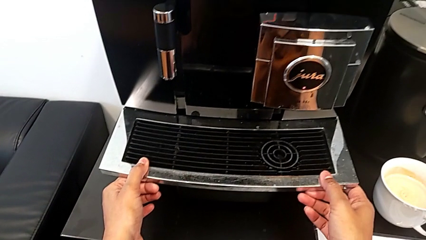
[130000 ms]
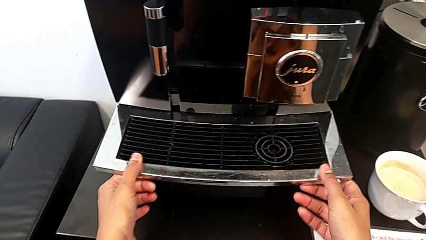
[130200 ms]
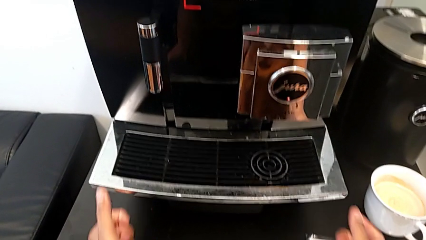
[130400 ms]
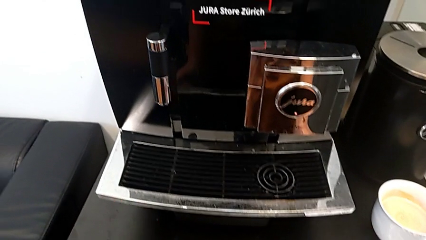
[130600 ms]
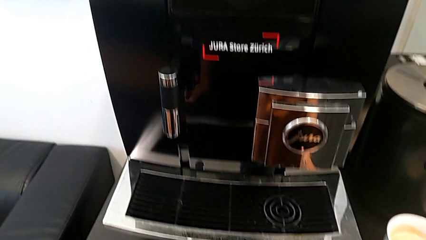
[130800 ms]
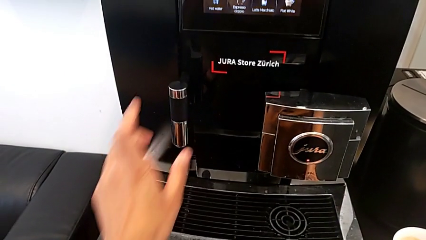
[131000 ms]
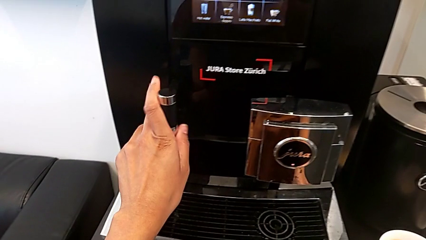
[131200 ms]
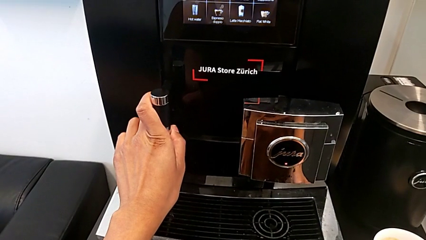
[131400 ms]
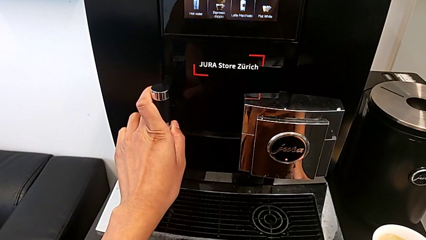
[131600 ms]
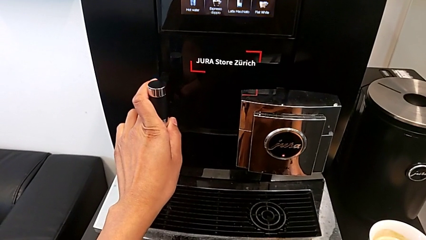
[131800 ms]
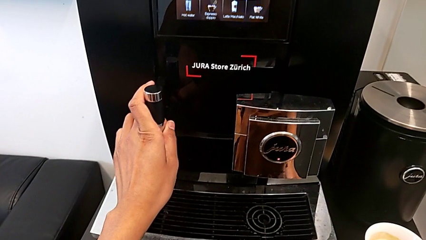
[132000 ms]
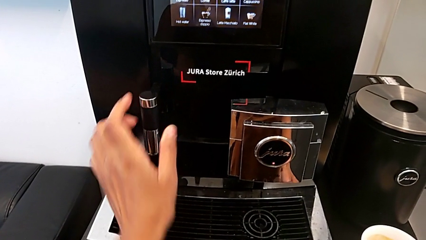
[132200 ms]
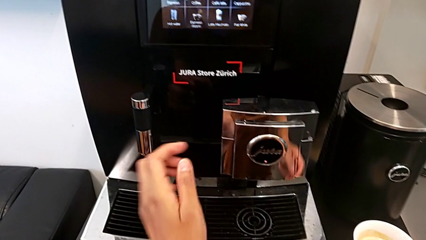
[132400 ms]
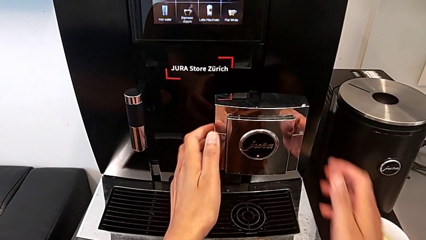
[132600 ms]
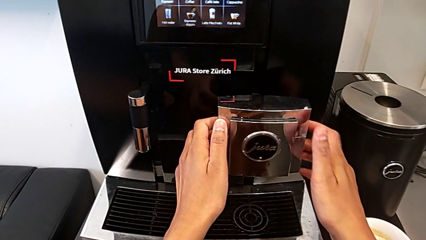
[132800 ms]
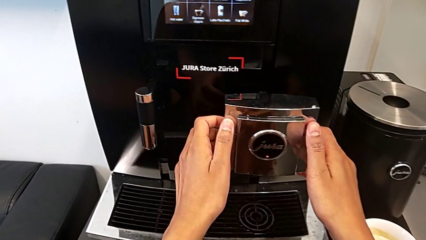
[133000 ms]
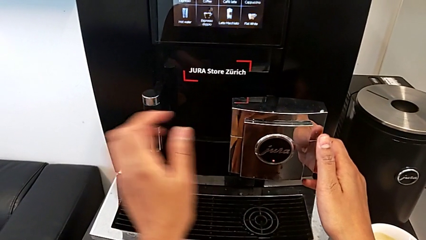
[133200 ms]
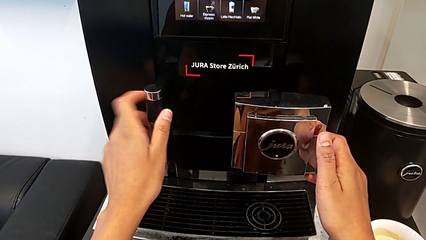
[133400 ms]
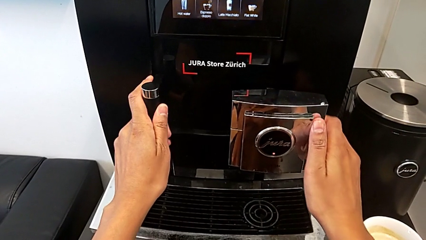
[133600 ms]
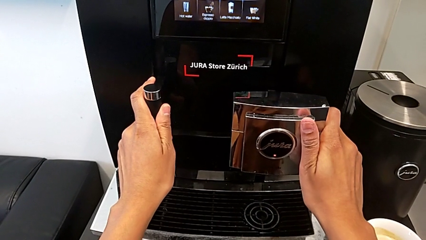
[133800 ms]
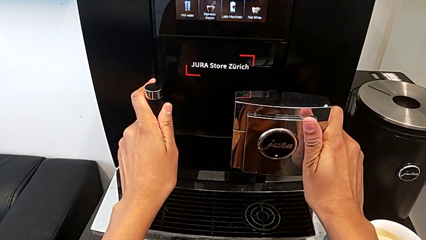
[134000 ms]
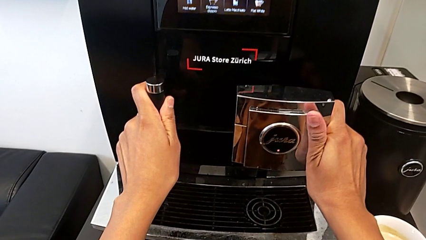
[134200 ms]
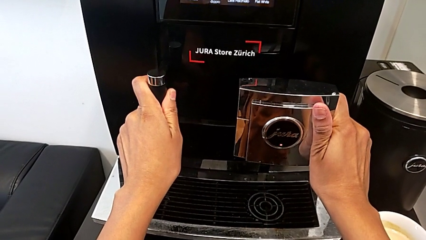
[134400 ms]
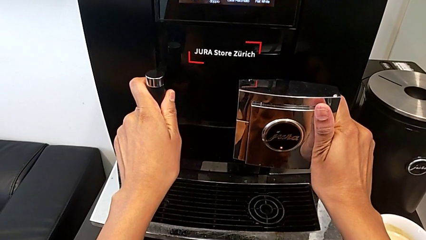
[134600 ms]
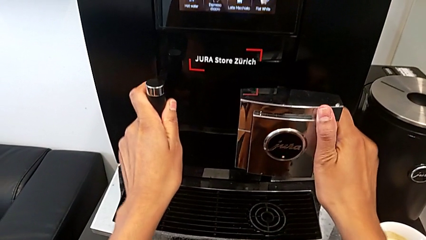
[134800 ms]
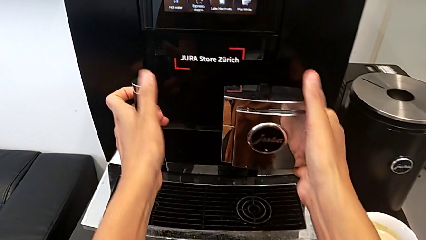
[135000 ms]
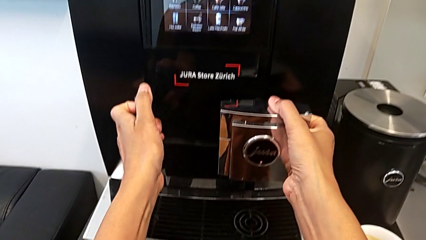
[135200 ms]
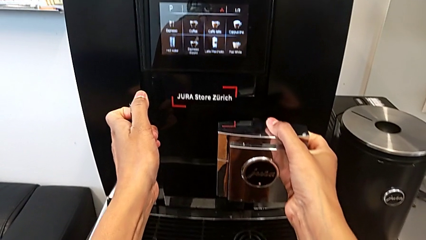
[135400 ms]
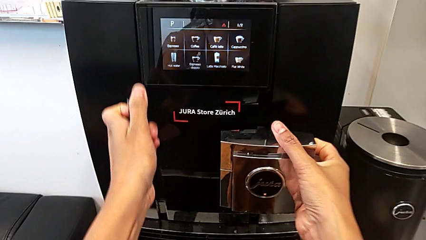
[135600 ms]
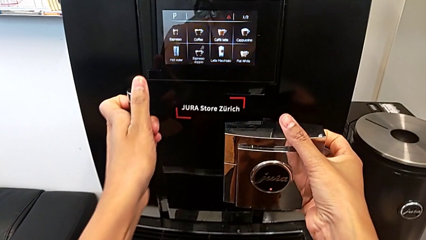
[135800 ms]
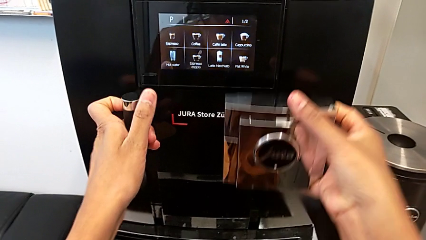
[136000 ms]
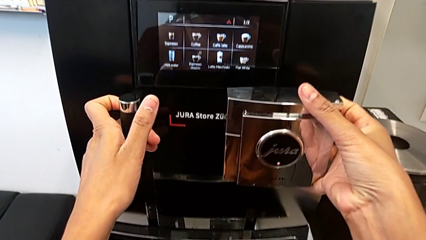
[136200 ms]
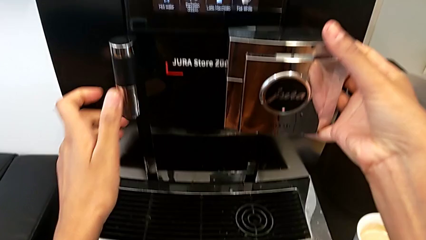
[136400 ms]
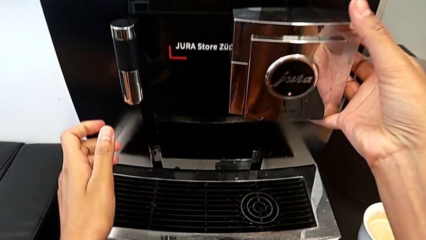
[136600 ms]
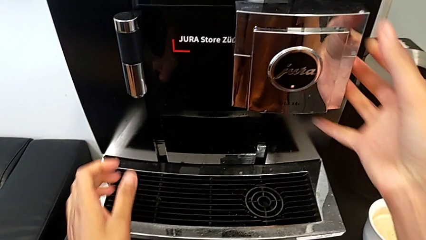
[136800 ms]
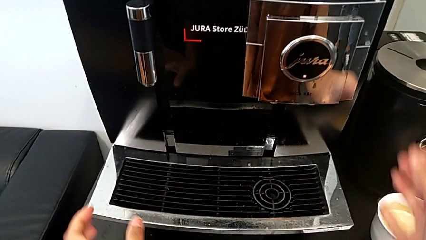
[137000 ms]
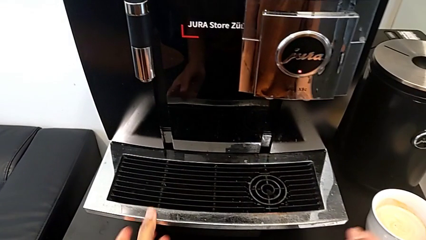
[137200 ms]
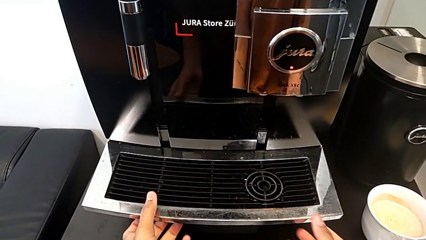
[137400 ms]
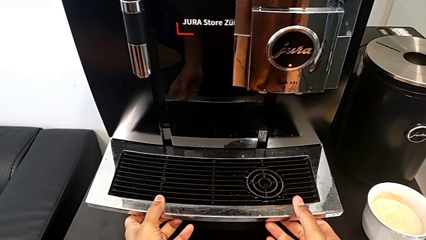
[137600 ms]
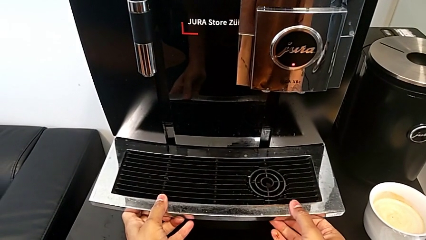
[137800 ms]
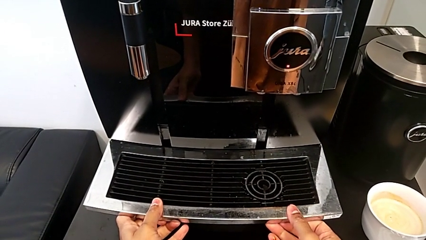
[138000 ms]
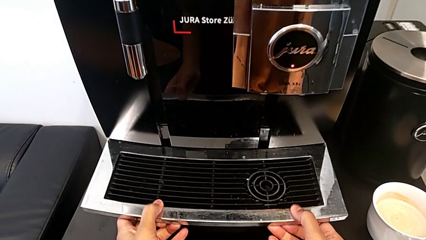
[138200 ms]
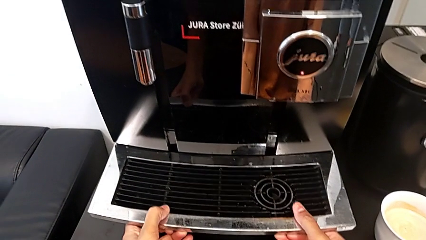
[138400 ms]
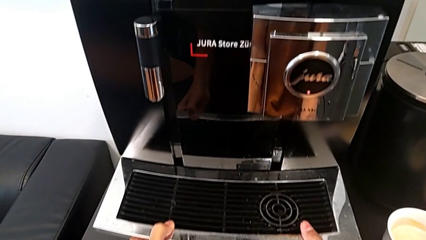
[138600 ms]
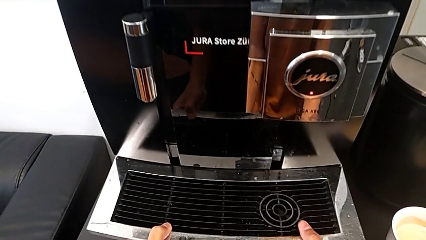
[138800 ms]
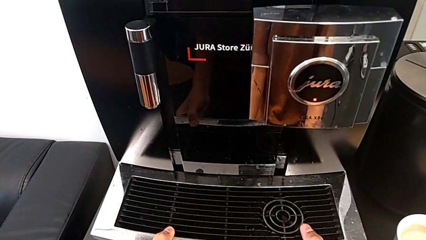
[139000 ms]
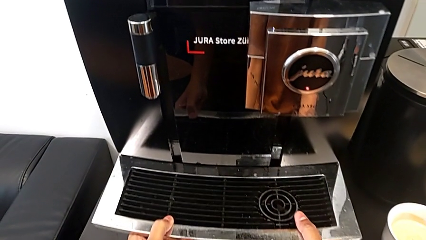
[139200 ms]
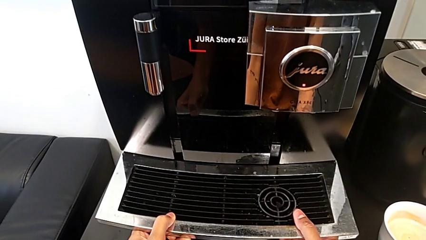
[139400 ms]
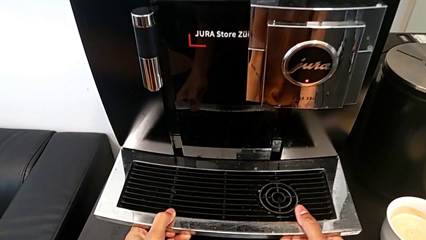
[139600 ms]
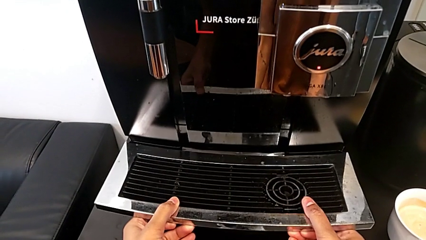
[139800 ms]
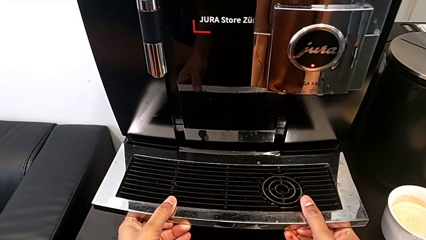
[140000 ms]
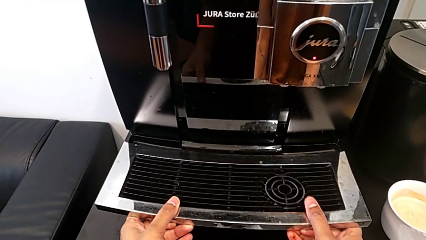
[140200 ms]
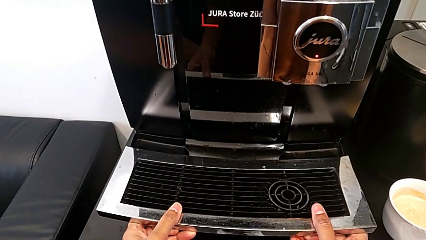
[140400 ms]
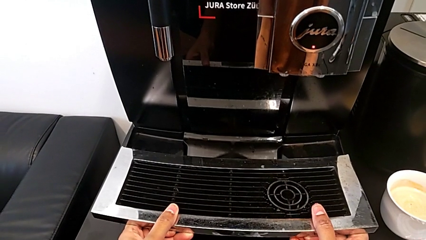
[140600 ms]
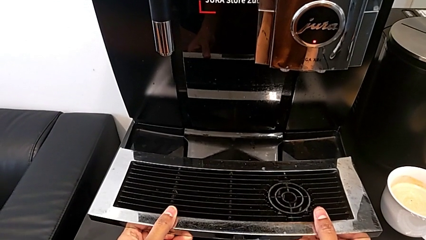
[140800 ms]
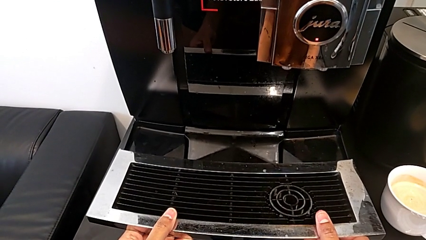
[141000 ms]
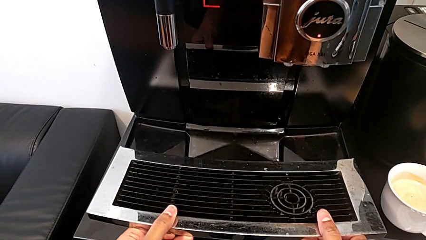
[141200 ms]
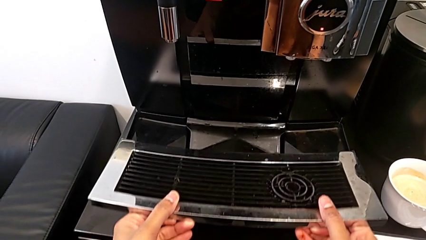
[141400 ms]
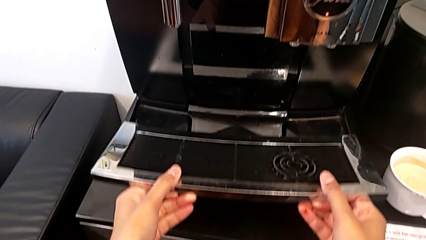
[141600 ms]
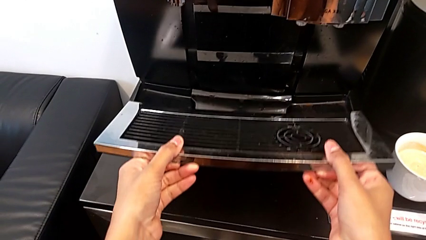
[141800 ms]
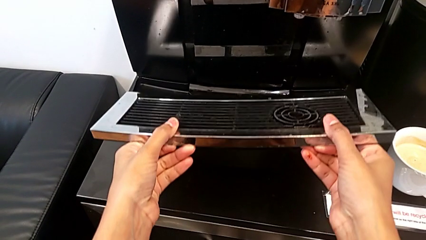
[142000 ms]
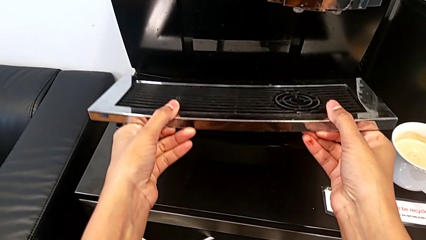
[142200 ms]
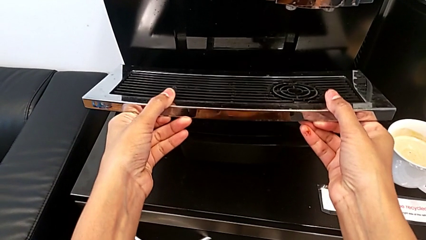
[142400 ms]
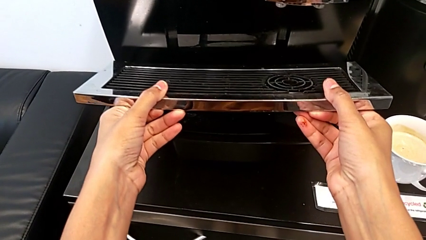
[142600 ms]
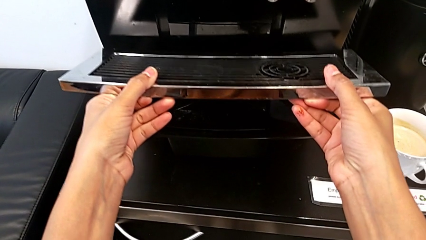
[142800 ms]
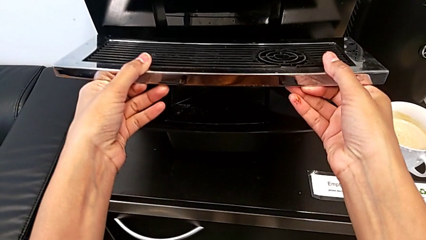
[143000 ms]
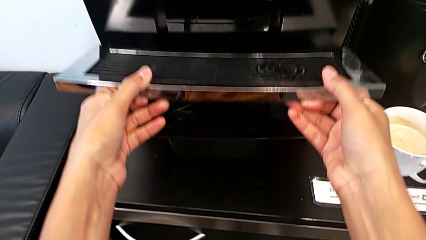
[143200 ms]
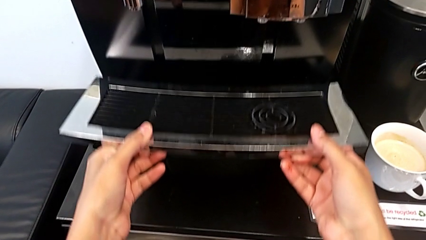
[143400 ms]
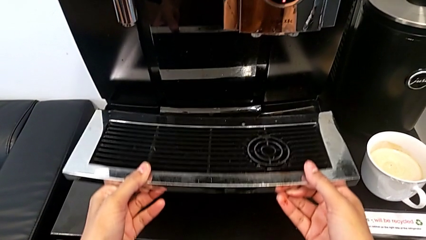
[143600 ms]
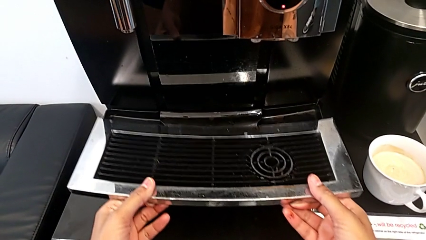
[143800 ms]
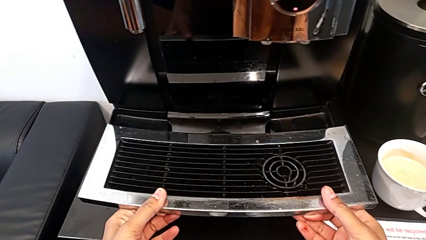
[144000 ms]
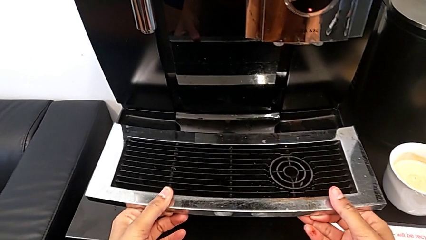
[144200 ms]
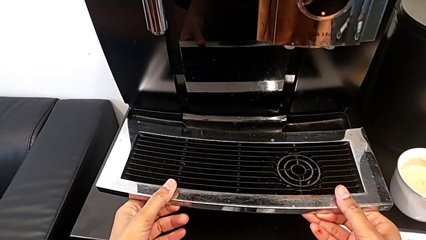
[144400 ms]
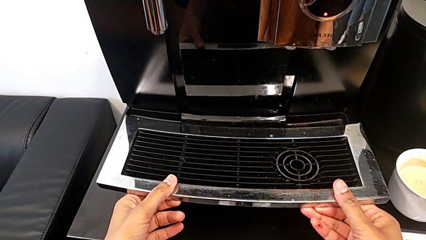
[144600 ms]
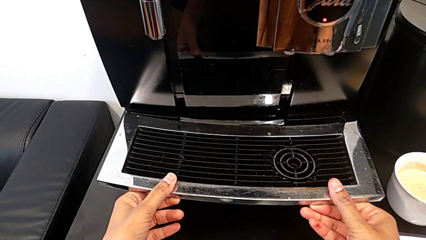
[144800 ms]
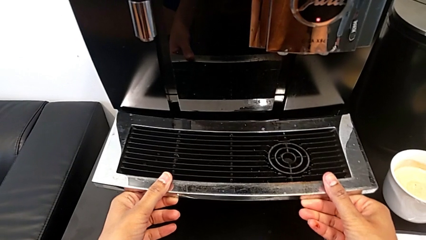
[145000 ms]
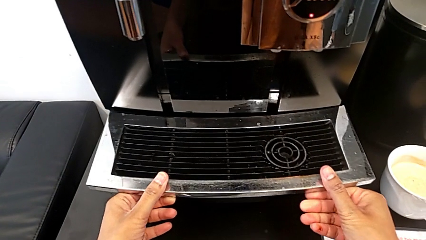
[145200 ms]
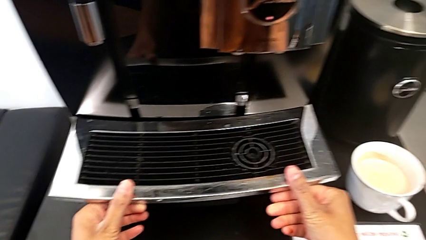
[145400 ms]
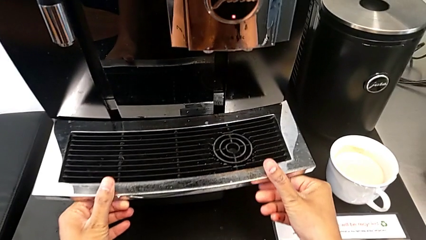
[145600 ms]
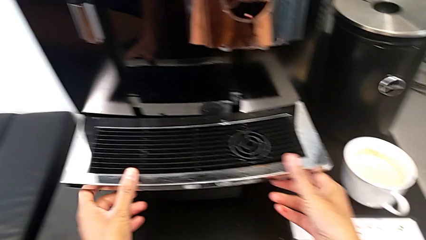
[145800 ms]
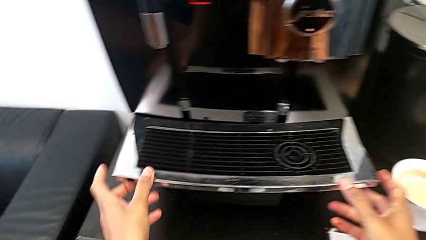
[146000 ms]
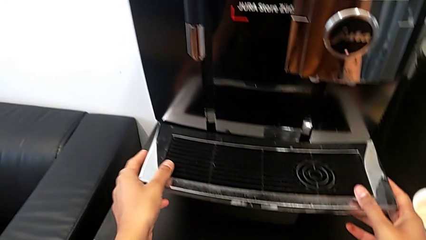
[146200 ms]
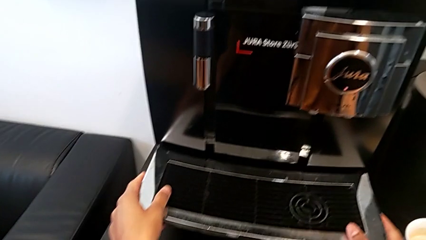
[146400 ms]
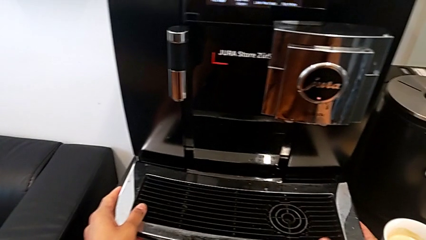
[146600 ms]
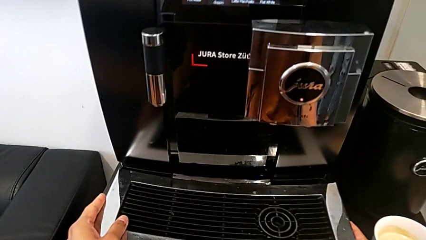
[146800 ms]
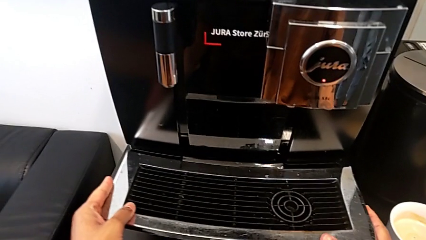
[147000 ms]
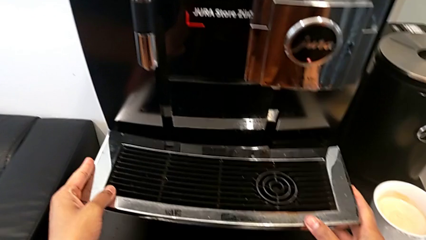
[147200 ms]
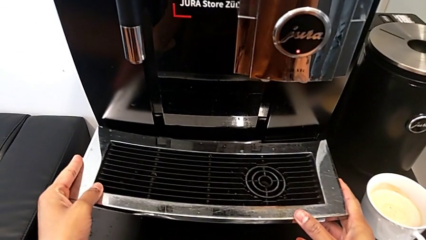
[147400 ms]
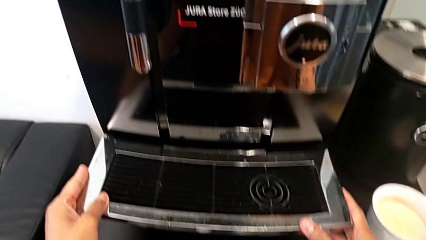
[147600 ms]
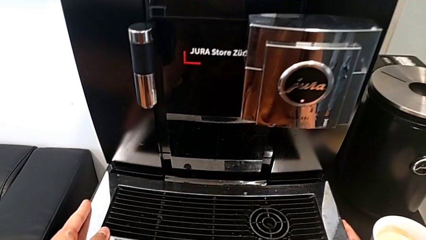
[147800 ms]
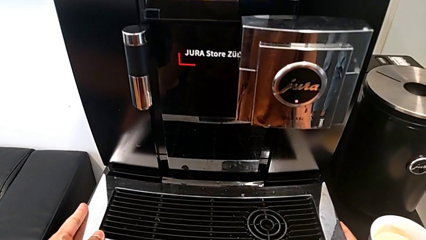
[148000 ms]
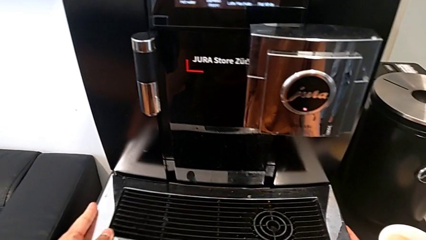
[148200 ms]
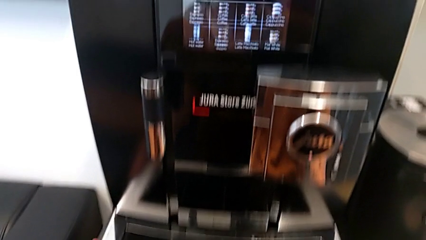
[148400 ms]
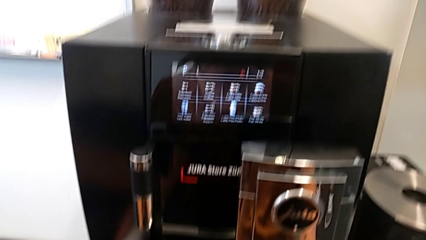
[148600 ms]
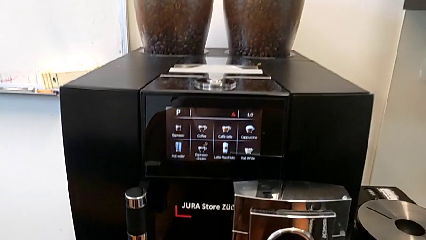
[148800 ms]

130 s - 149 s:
The camera wearer is removing the drip grid. They wrongly pull the top drip tray, grab the dispenser, pull it, wrongly pull the drip tray and place the top drip tray.
